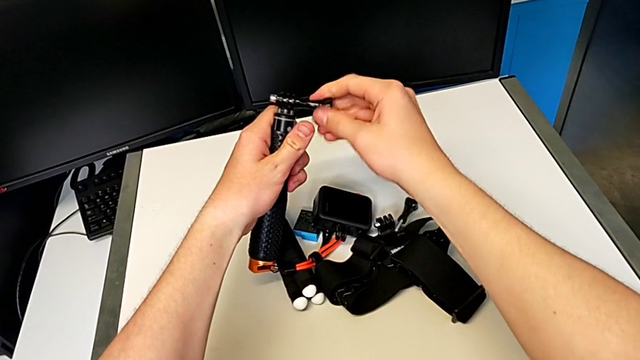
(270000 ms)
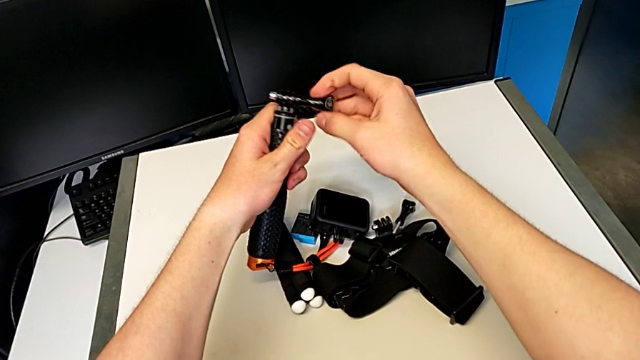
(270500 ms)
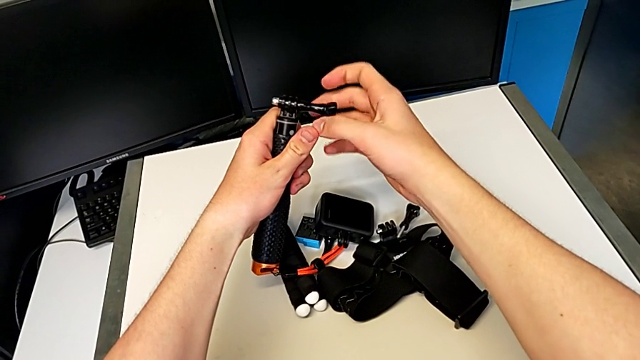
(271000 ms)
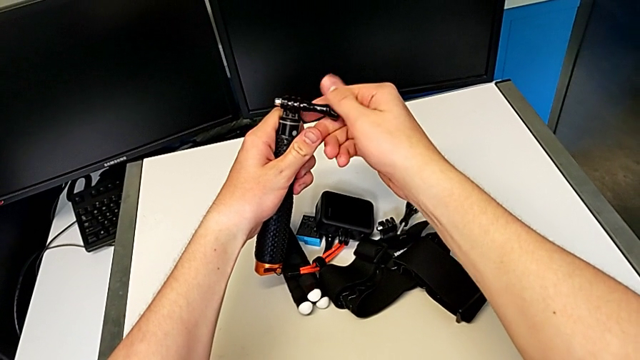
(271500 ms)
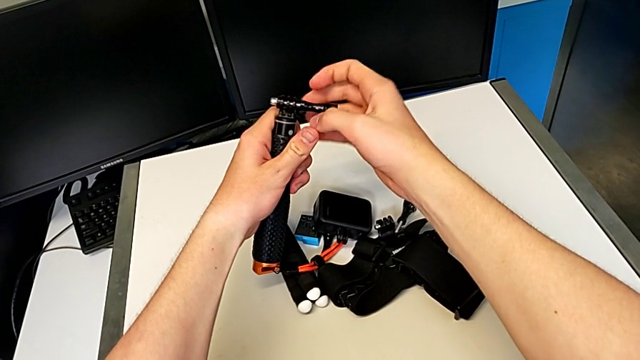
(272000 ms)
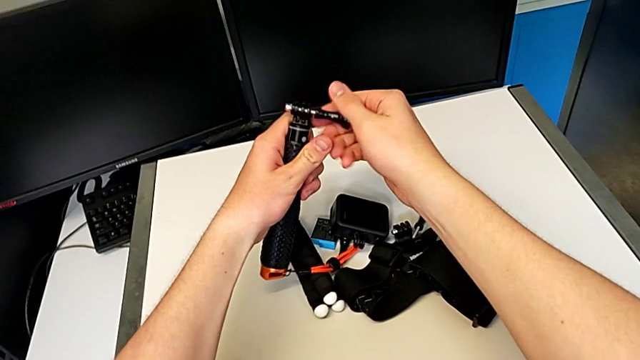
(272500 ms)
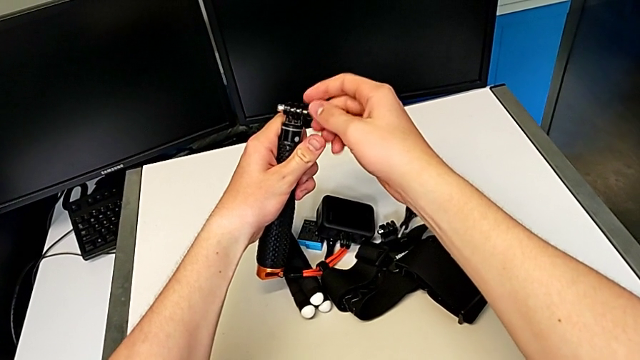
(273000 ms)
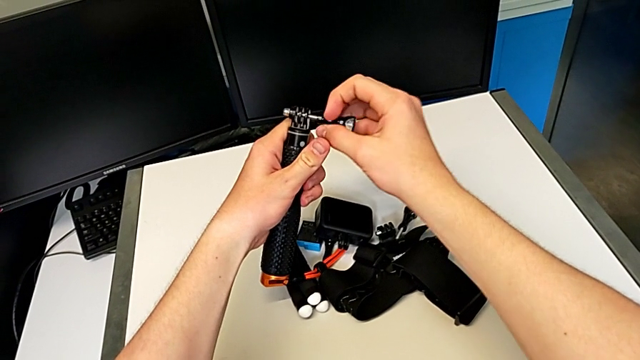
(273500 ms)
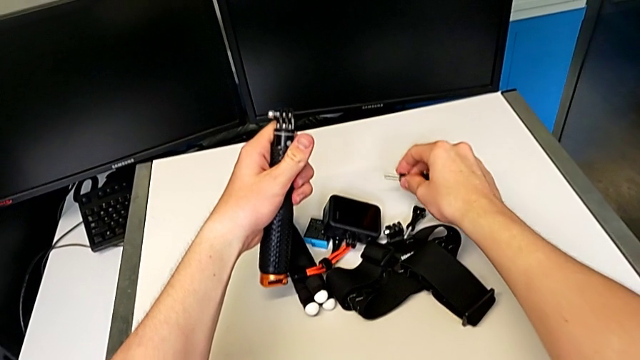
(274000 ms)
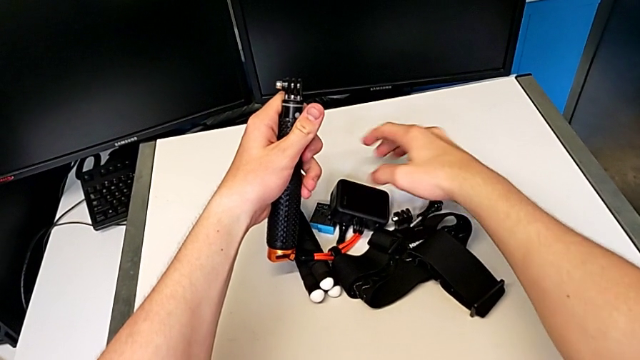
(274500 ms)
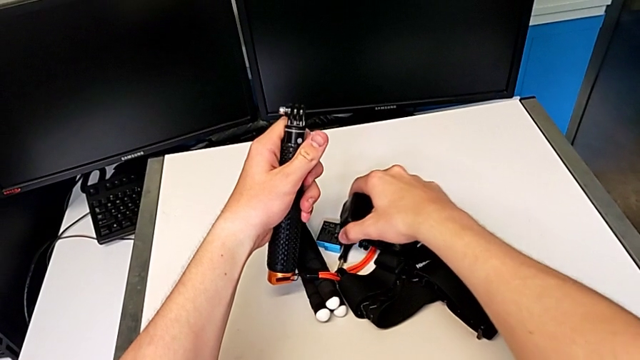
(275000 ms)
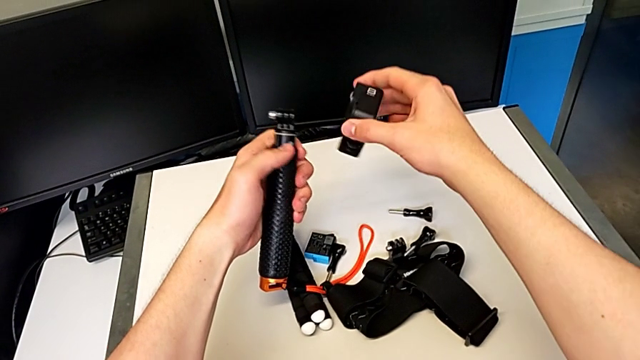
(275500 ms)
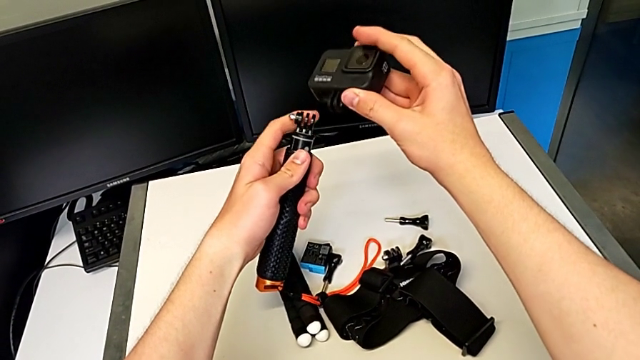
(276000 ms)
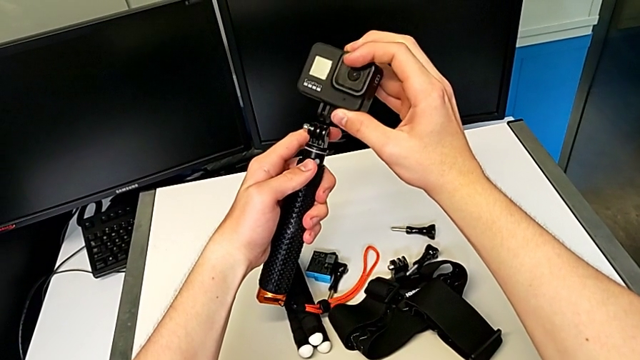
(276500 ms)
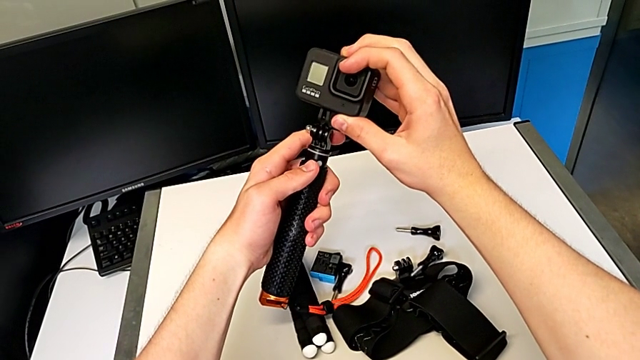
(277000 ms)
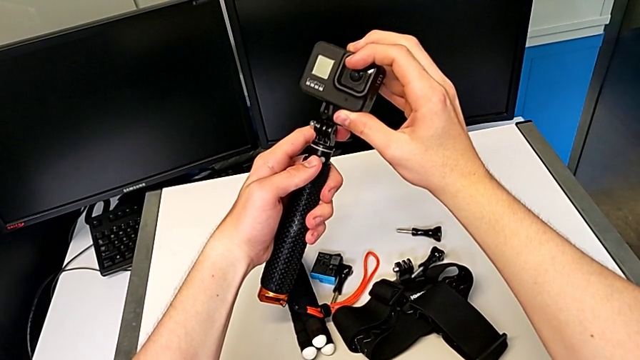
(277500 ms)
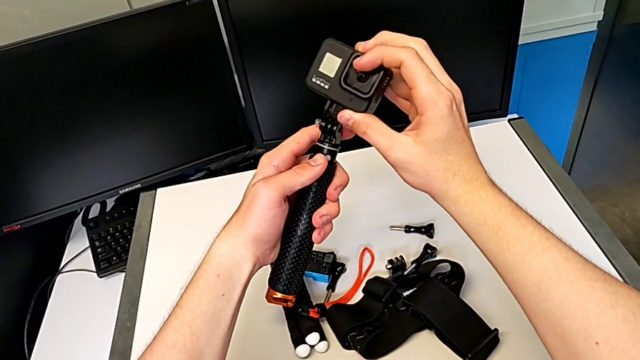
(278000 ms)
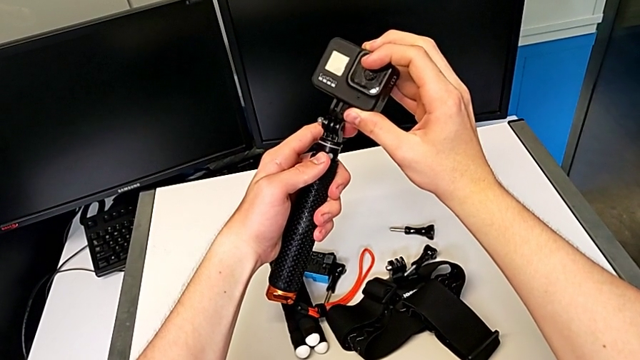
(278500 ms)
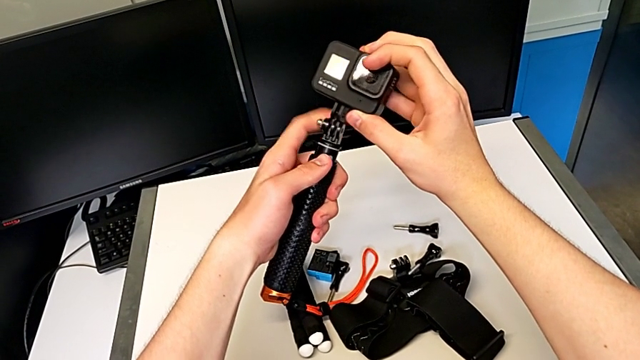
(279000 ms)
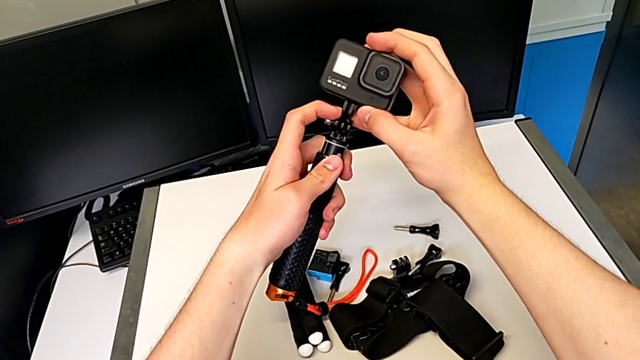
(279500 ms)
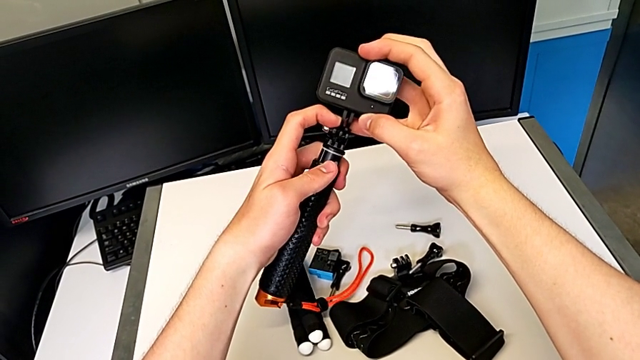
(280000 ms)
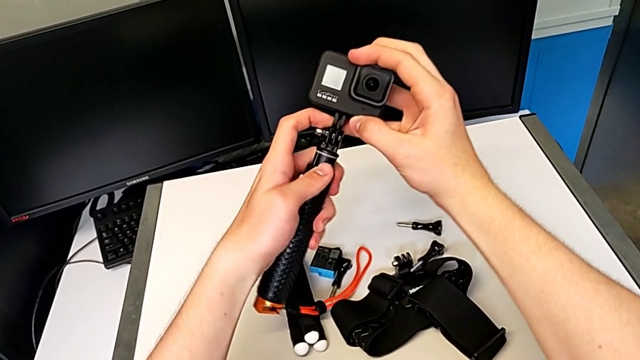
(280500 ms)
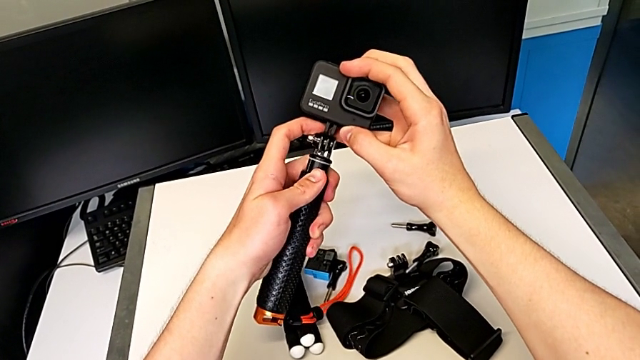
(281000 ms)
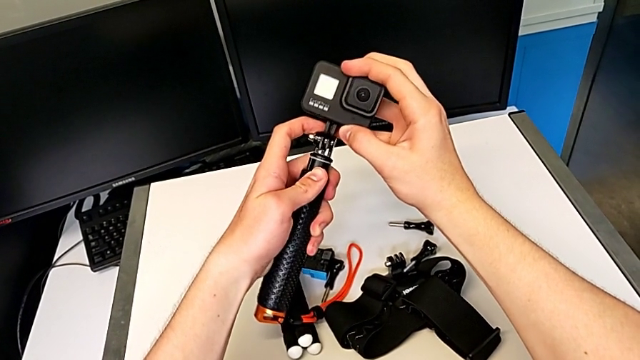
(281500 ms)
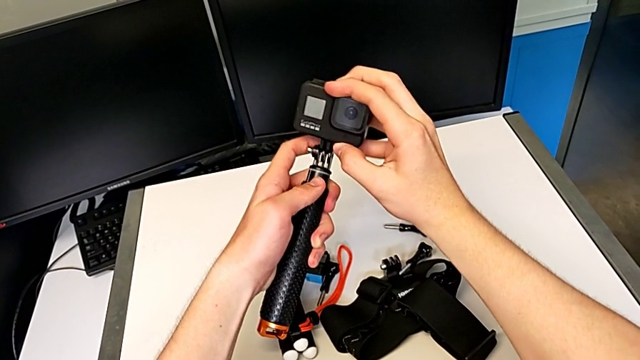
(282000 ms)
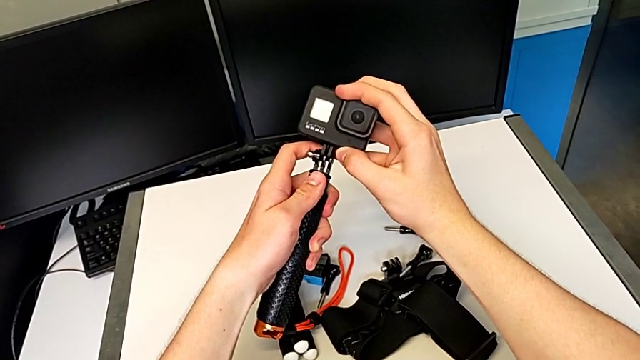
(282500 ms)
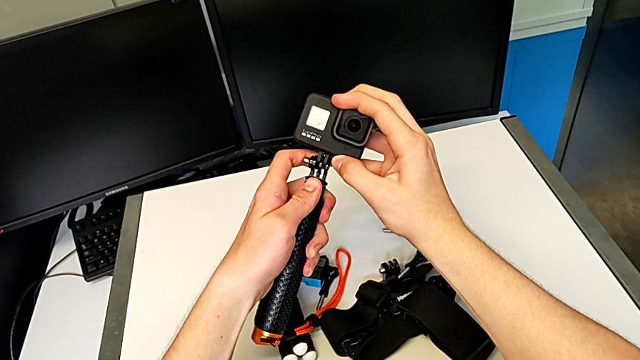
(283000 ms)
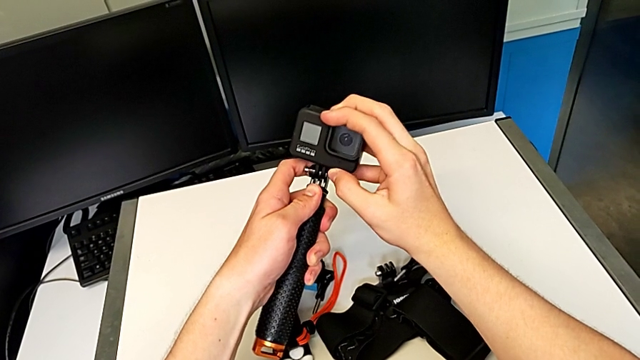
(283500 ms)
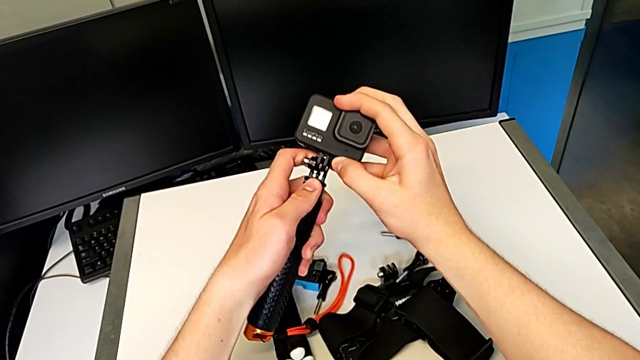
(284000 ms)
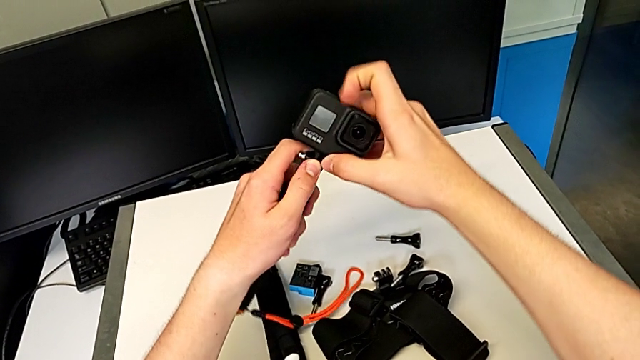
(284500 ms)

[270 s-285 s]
The camera wearer is changing the tripod handheld grip. They keep unscrewing the black handheld grip and begin to assemble the black handheld grip.

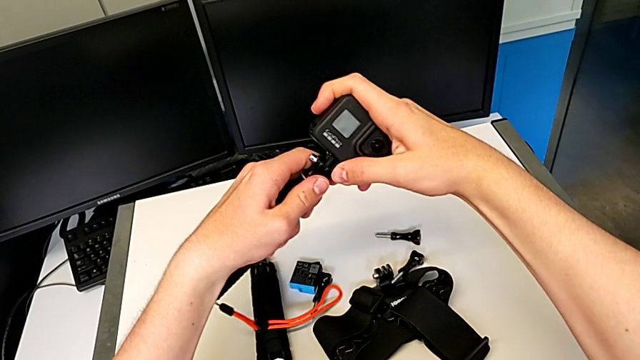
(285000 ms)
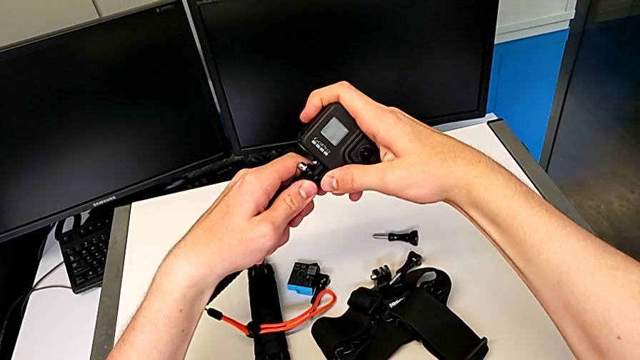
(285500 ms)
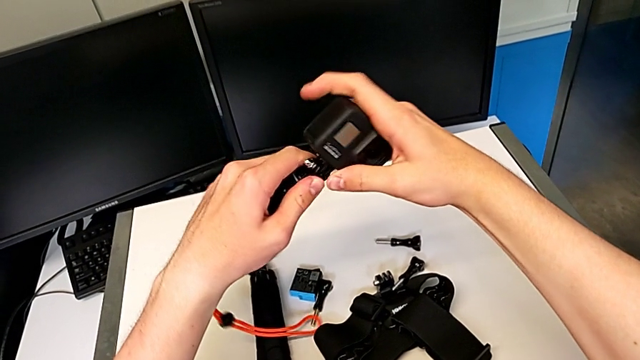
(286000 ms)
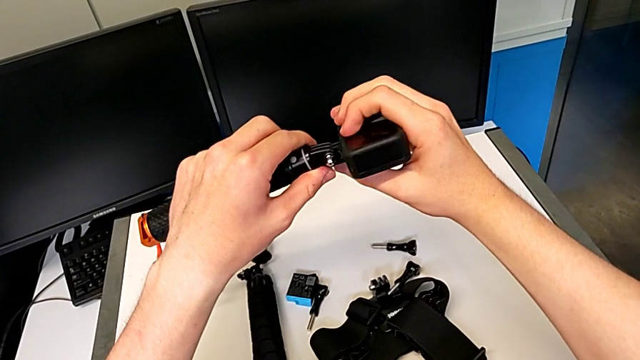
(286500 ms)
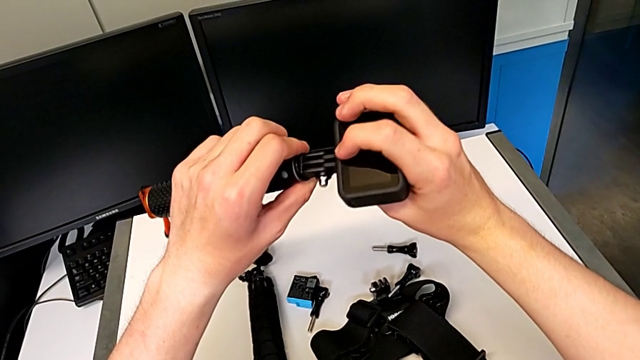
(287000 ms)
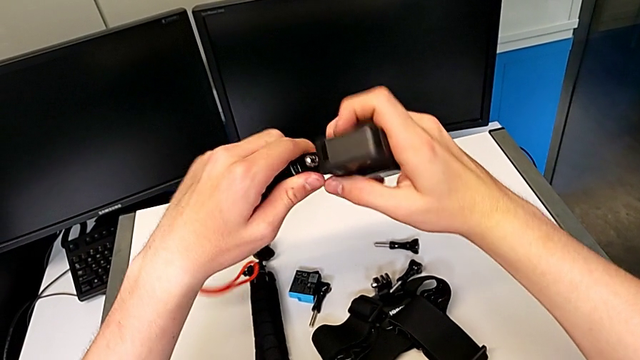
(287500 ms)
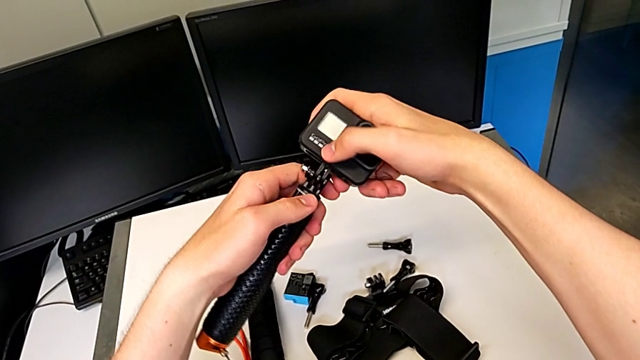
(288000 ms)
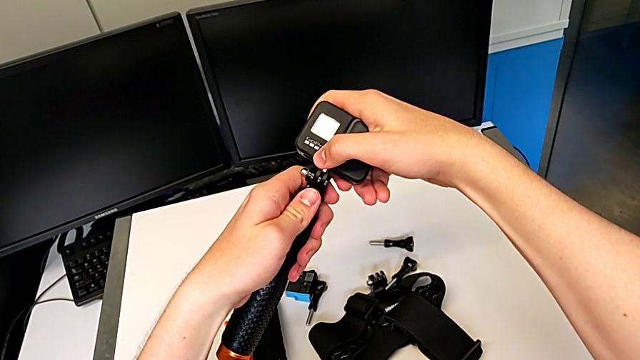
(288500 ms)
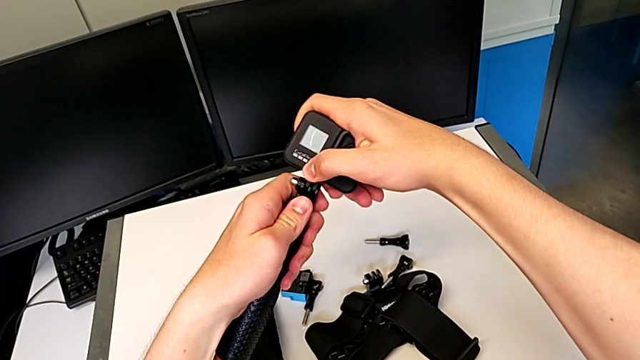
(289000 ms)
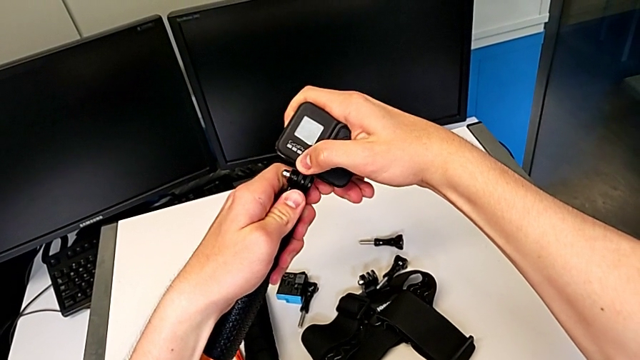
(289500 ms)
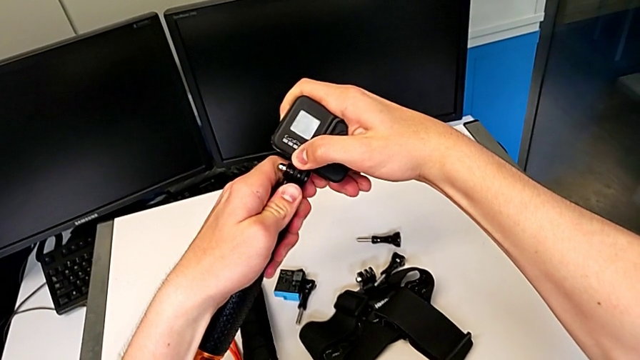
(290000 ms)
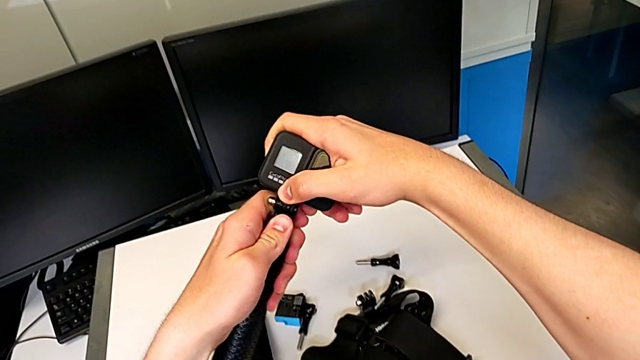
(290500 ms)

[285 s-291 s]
The camera wearer is changing the tripod handheld grip. They begin to push the black handheld grip.
